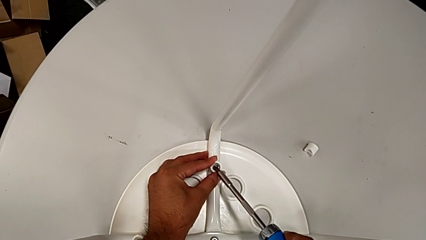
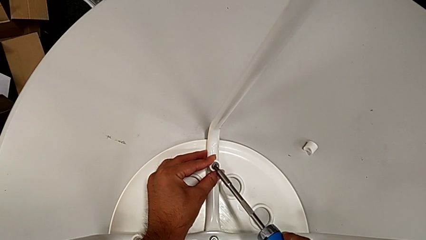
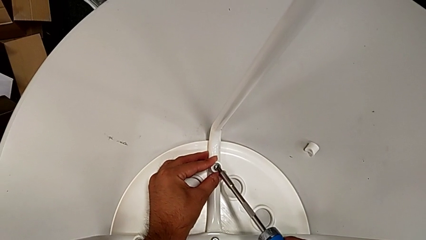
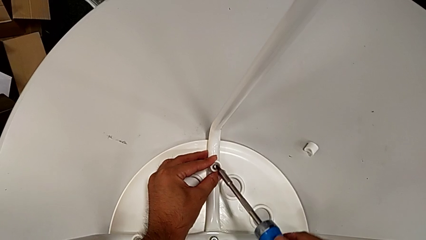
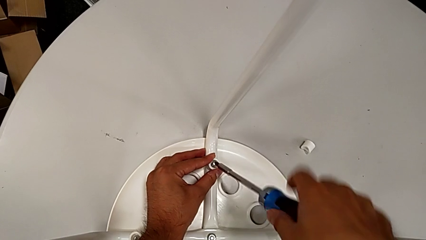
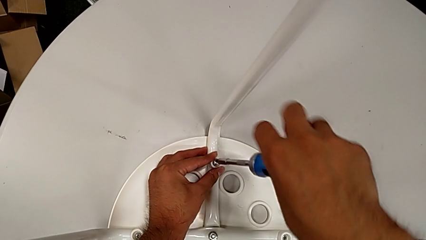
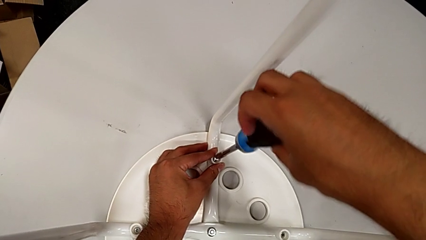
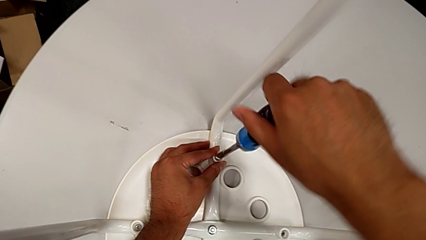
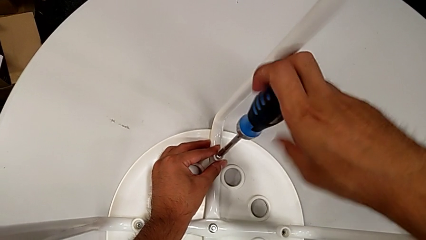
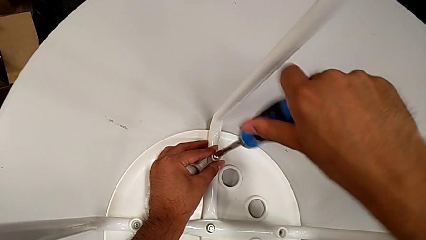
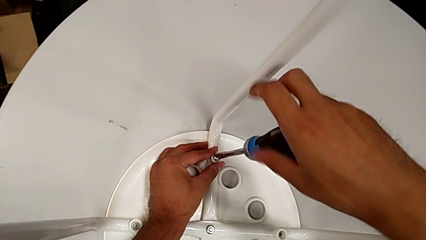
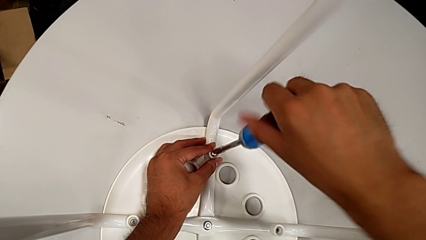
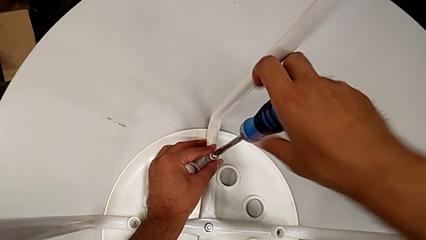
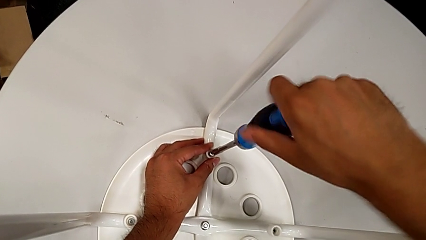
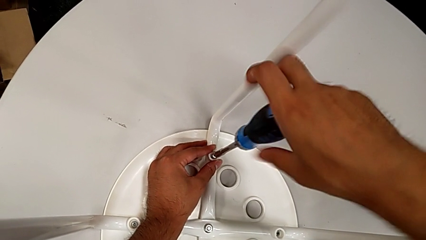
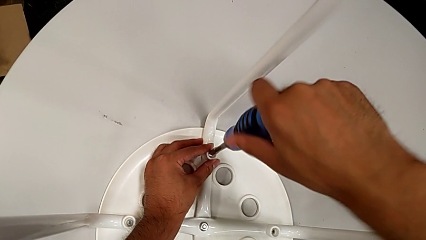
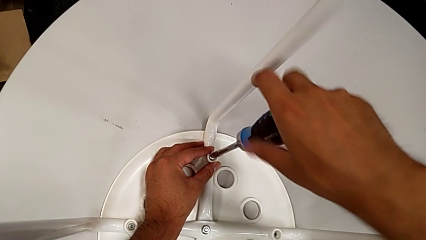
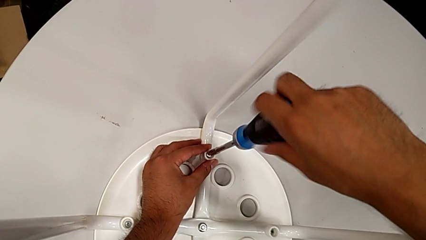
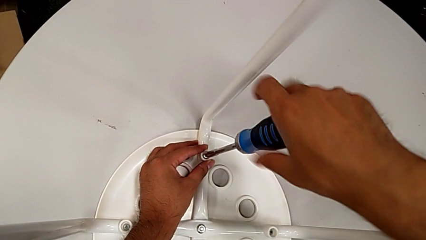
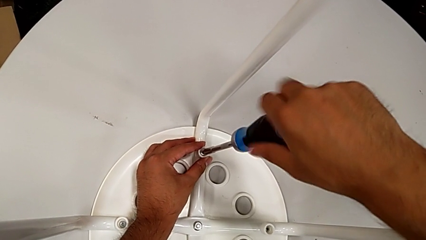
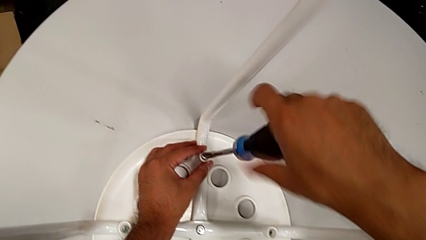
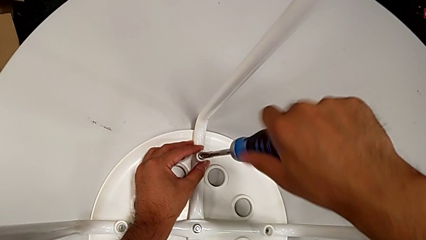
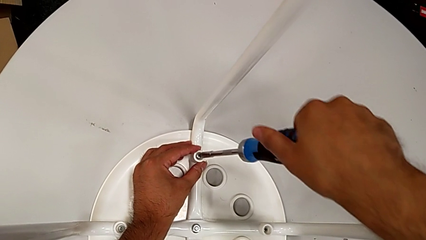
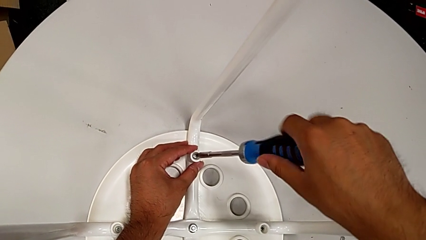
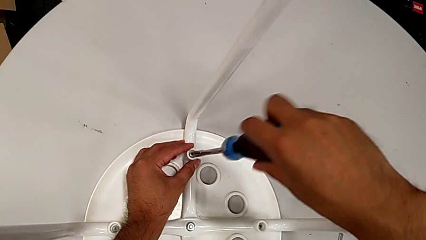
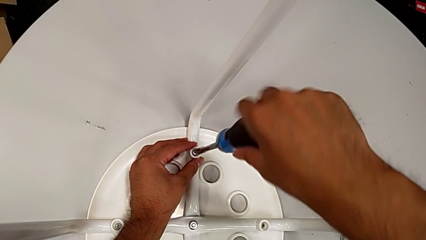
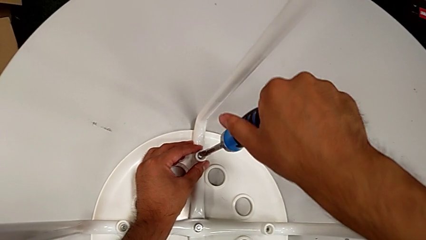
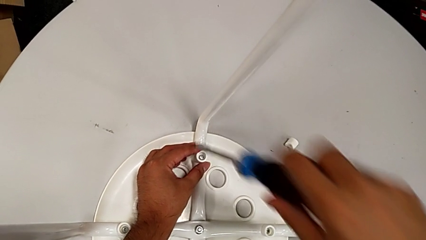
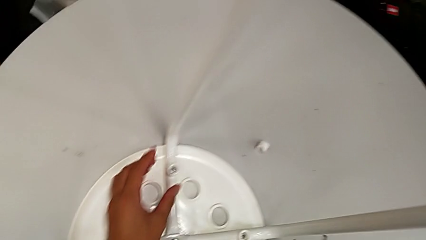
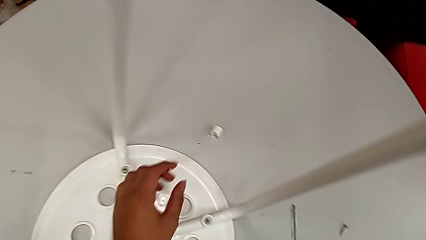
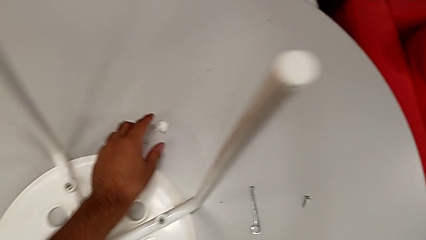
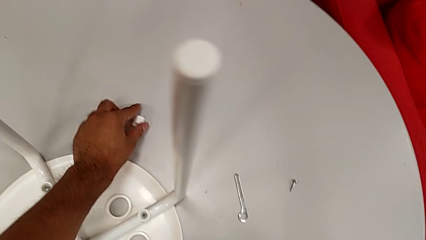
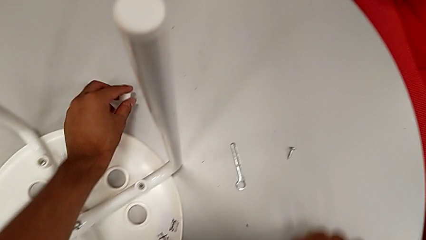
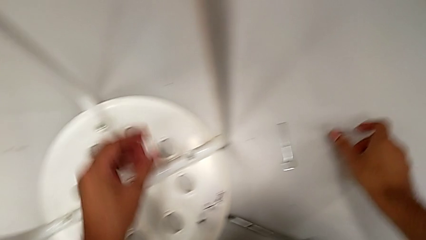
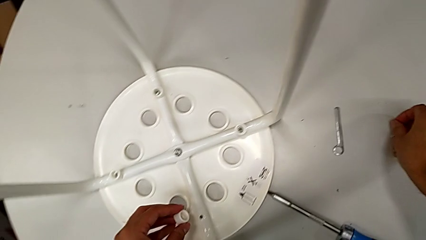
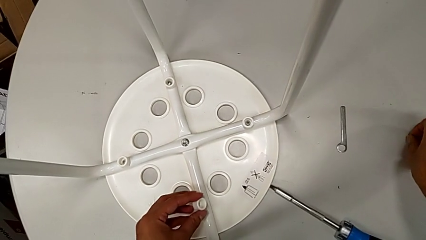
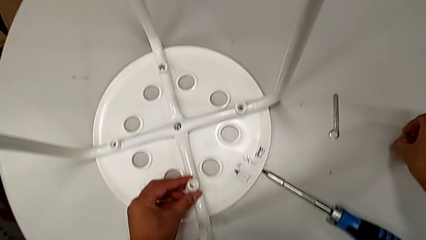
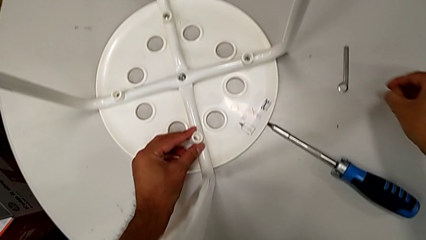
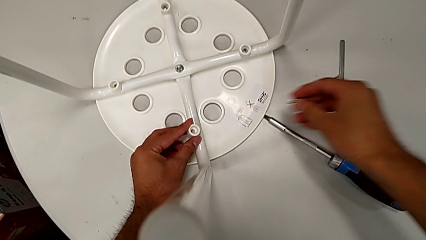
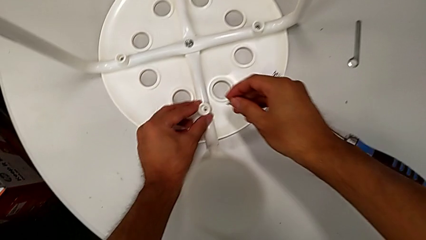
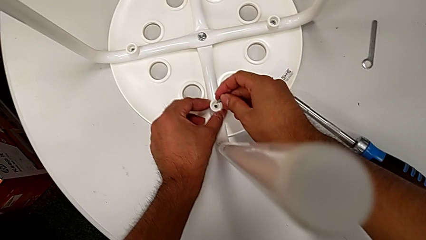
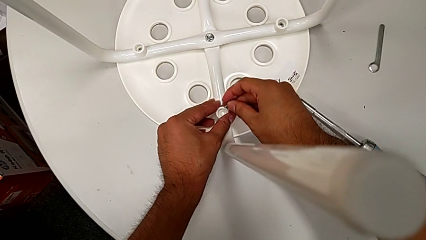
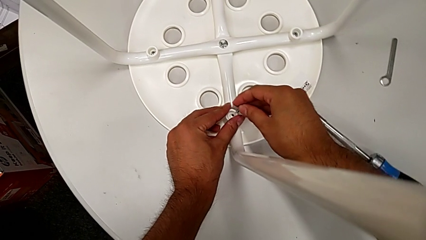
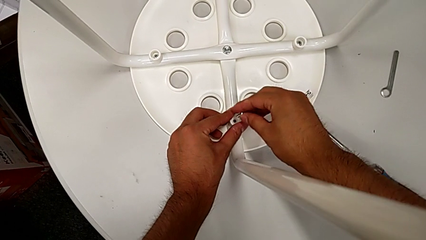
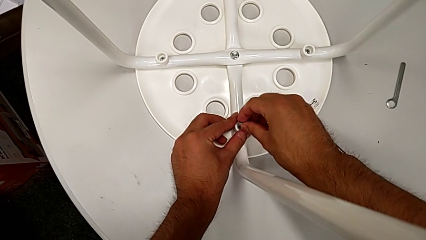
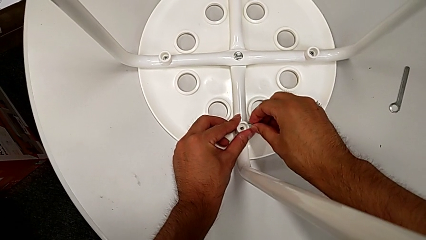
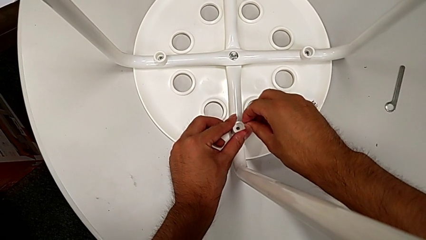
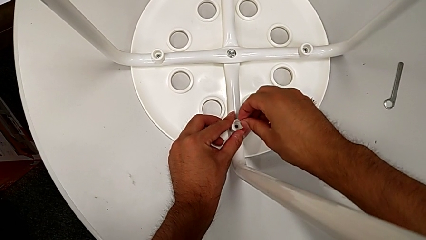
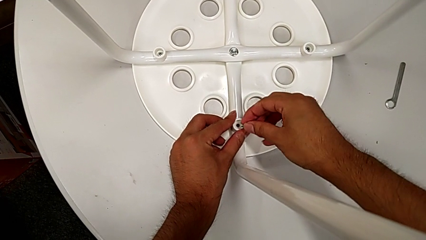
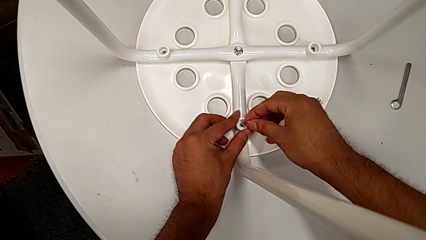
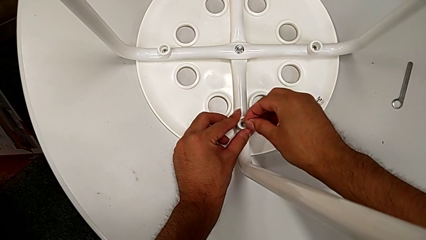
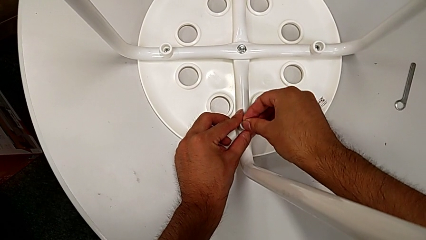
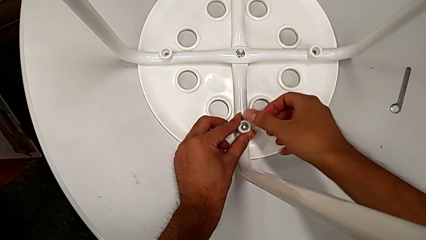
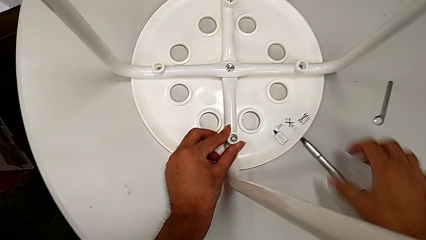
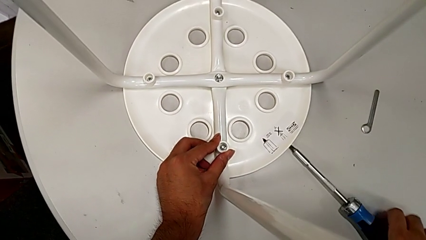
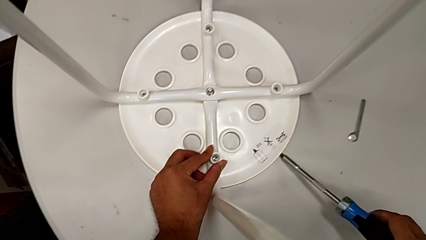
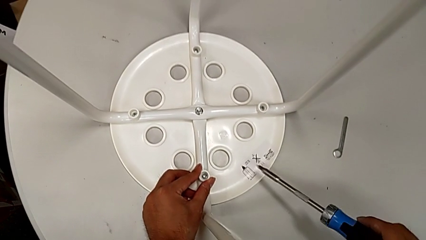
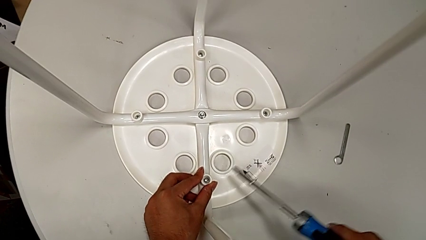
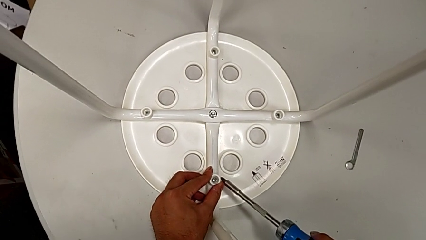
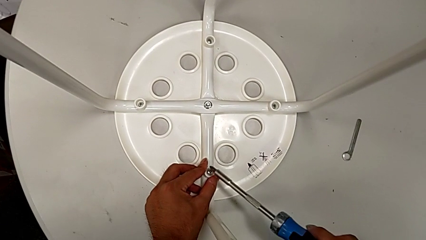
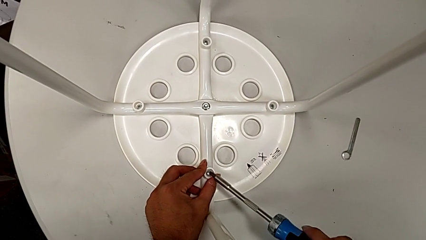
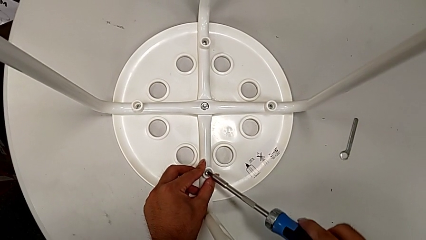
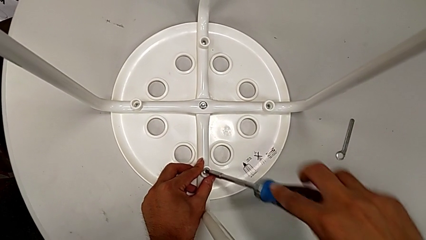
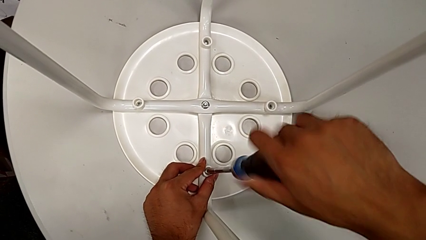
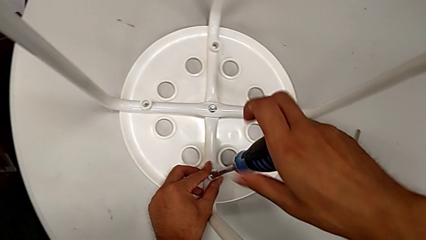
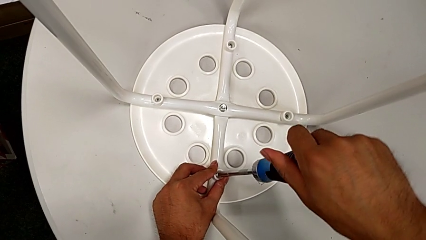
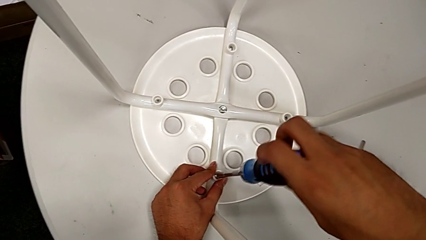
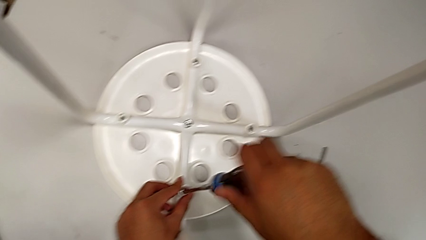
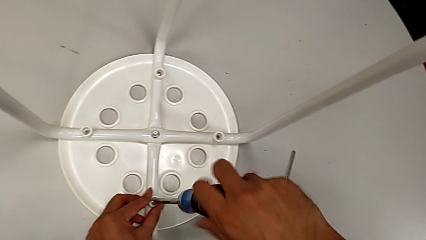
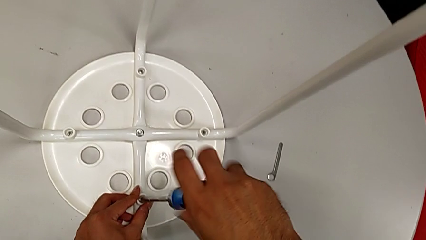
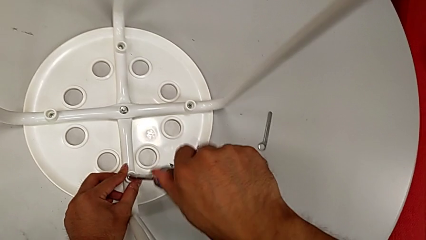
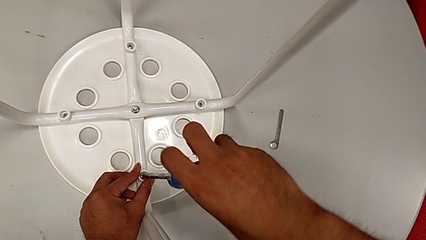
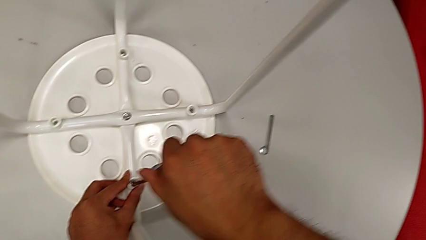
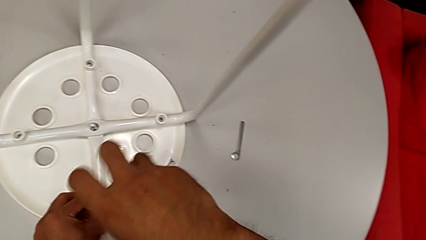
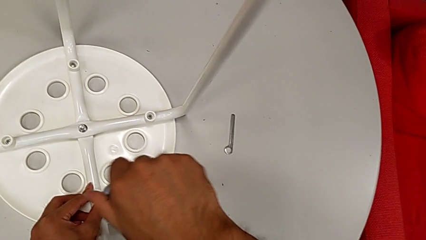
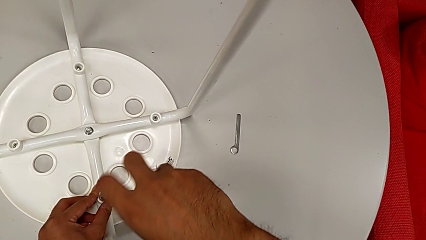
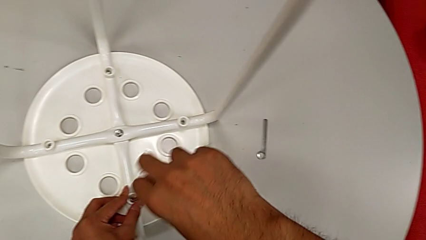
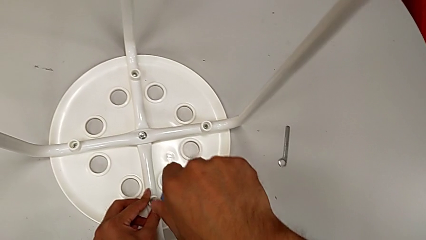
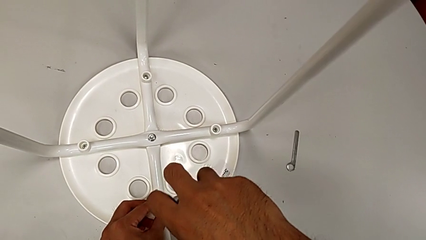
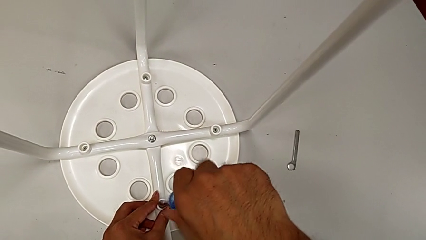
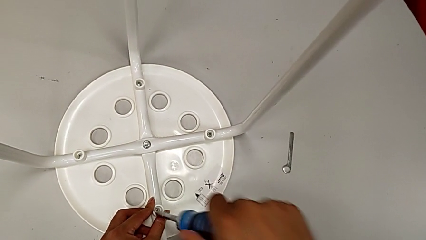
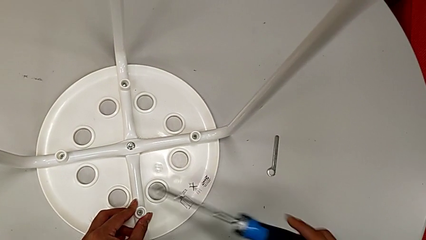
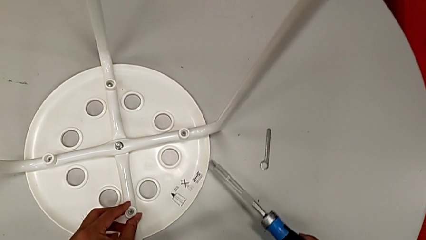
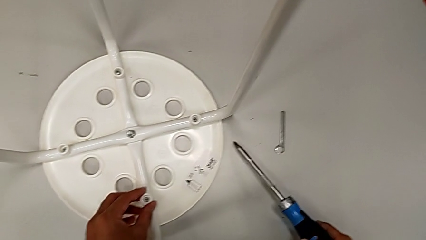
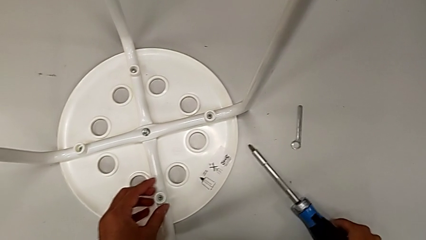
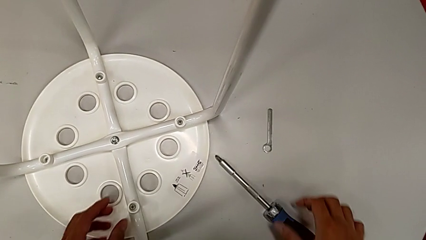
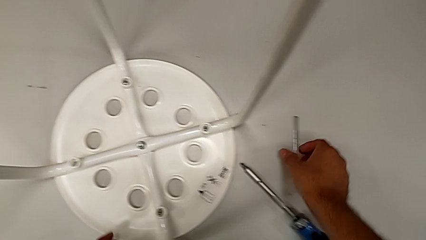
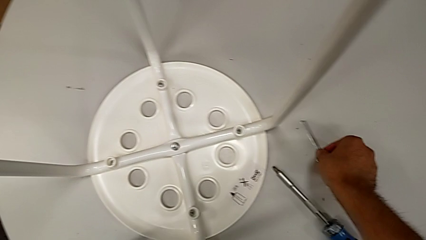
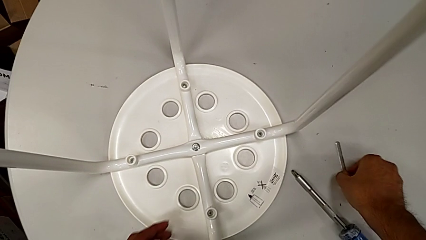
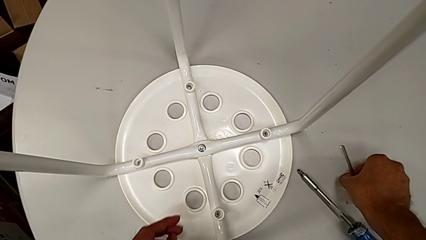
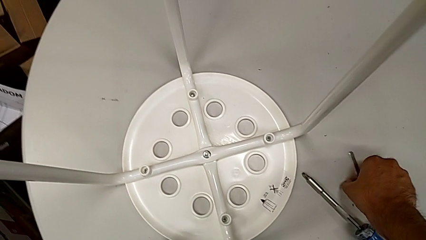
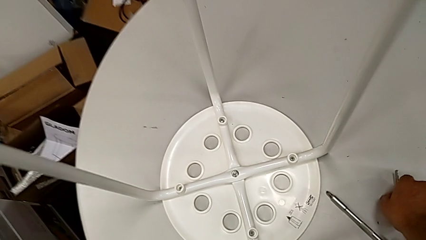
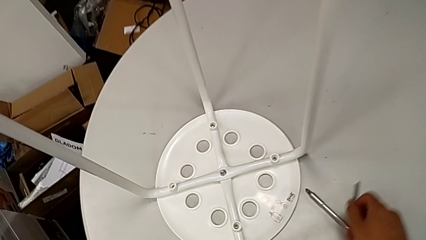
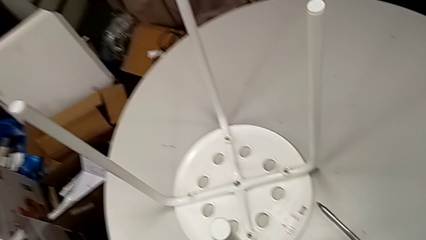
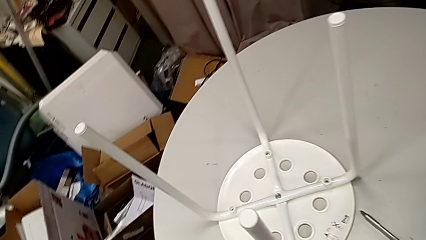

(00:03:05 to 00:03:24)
The camera wearer is screwing the screws and finishing assembling. They insert the screwdriver, screw the third screw, withdraw the screwdriver with the right hand, place it, grab the washer with the left hand, place it with the left hand, grab the screw with the right hand, align it, insert it, grab the screwdriver, insert it, screw the fourth screw, withdraw the screwdriver, place it, grab the hexagonal wrench and place the Allen wrench.
